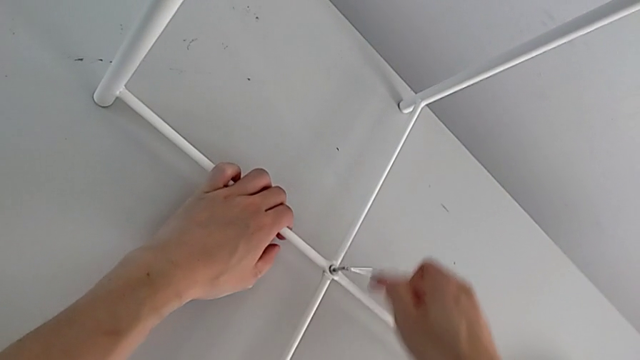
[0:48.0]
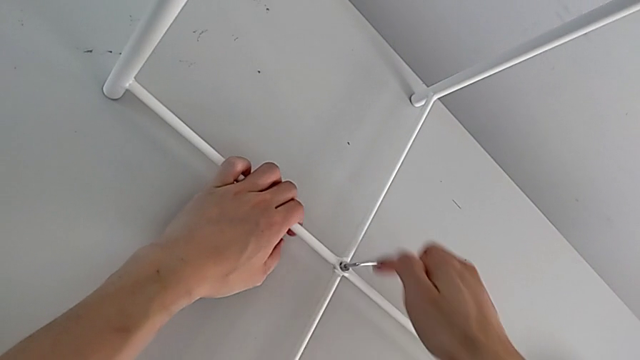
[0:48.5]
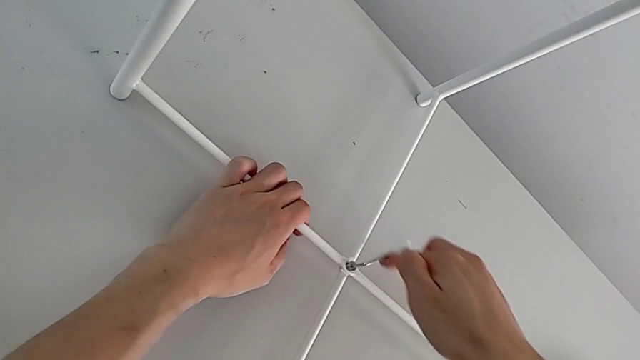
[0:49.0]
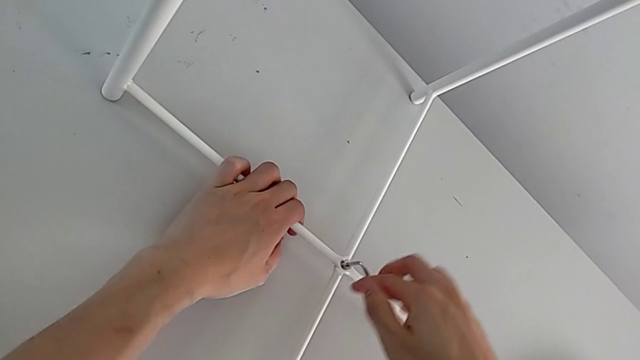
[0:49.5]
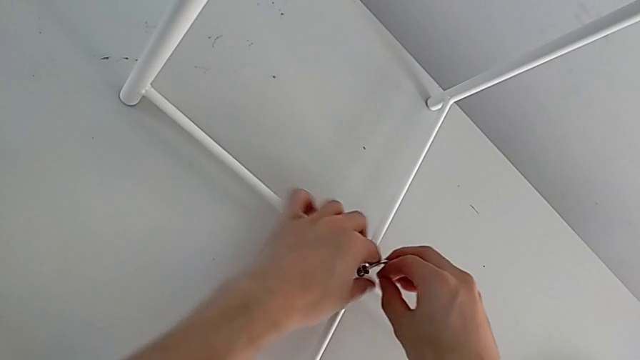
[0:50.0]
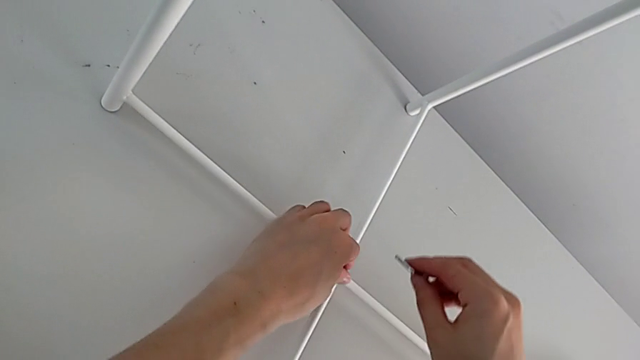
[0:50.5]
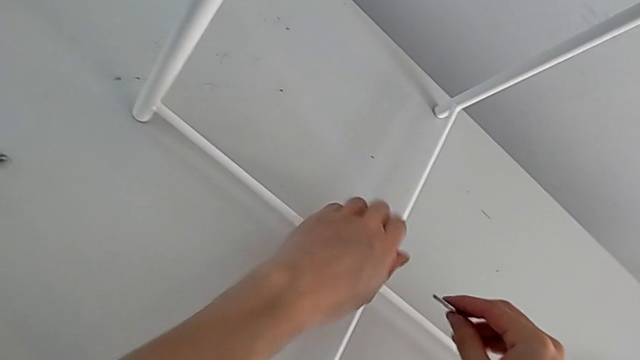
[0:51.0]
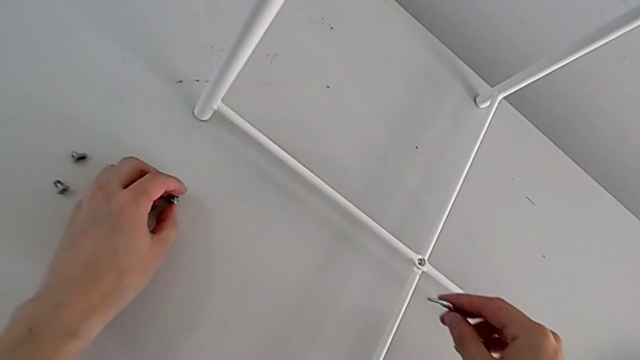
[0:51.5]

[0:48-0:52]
The camera wearer is using an Allen wrench to unscrew the bottom hex socket head. They unscrew the hex socket head, withdraw the Allen wrench, disassemble the hex socket head and place it.

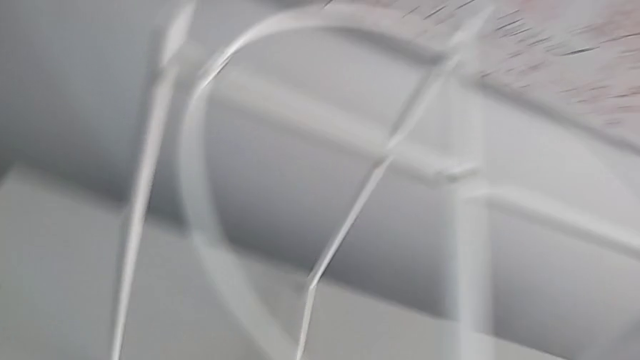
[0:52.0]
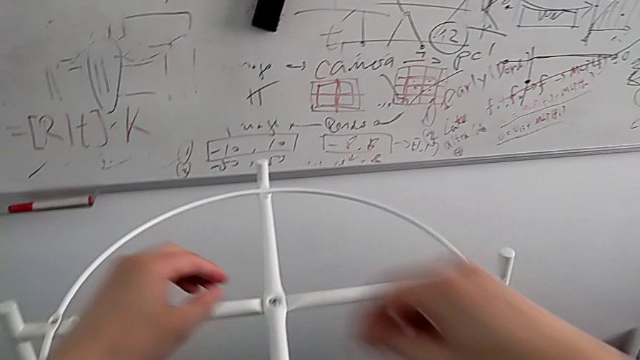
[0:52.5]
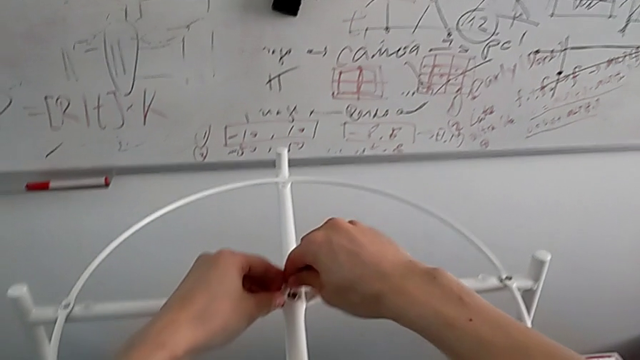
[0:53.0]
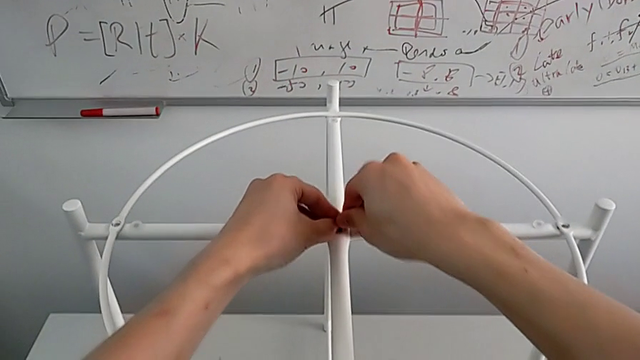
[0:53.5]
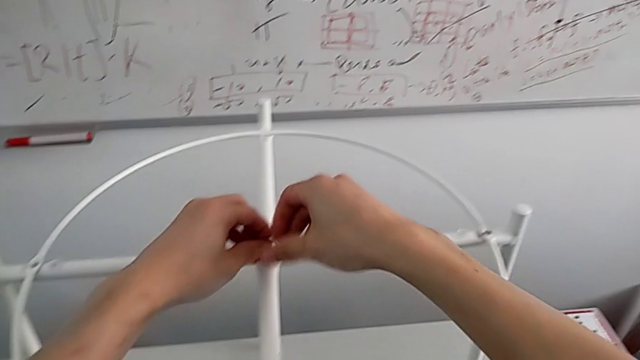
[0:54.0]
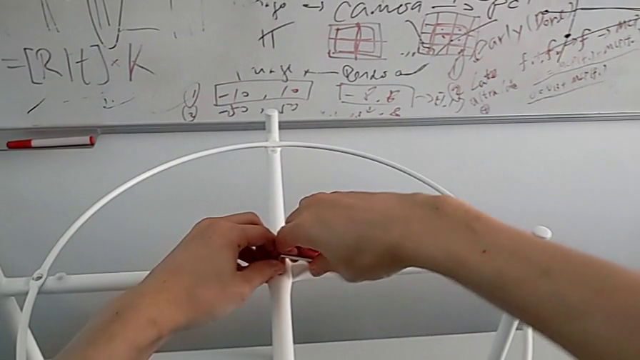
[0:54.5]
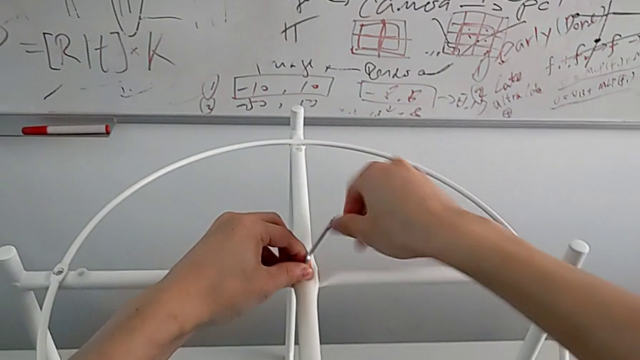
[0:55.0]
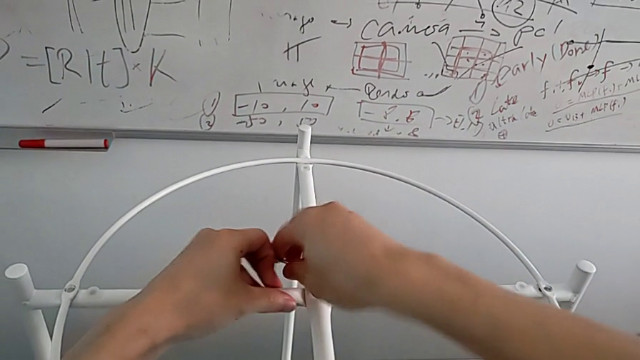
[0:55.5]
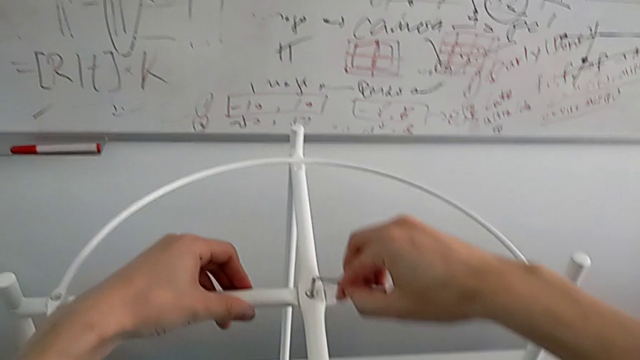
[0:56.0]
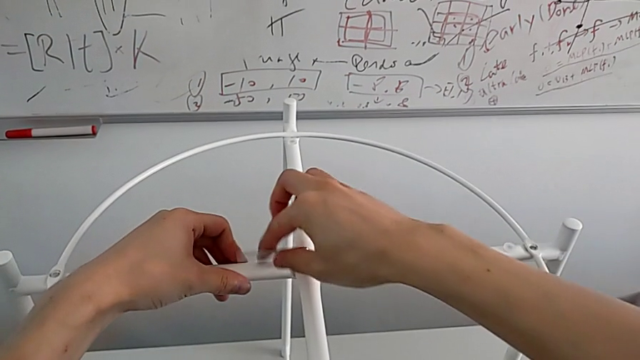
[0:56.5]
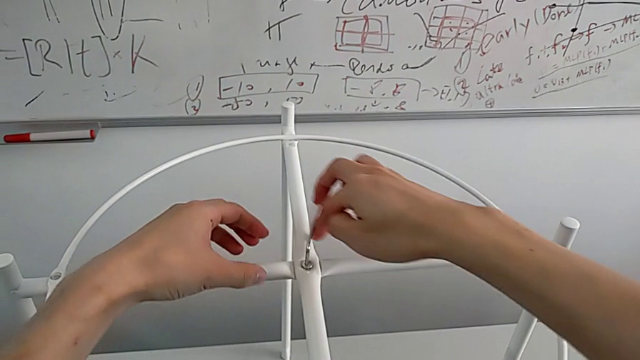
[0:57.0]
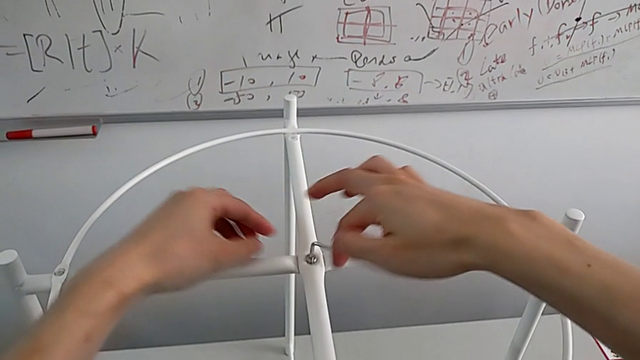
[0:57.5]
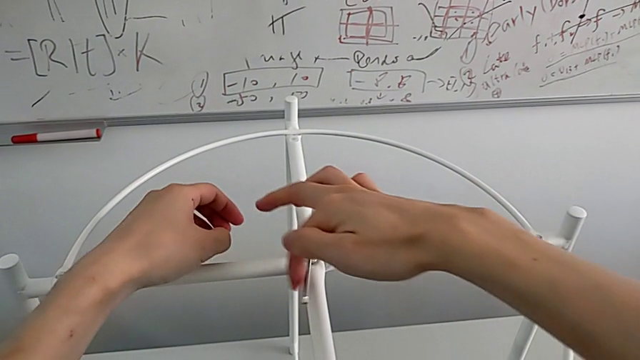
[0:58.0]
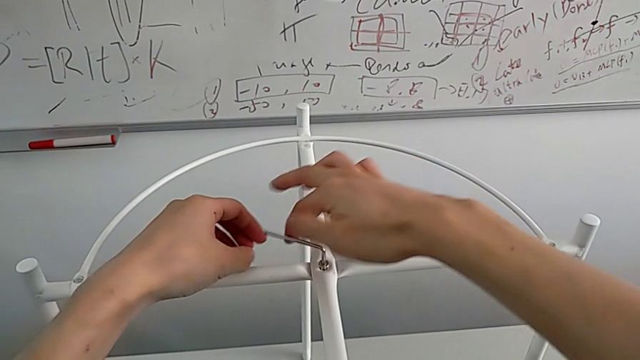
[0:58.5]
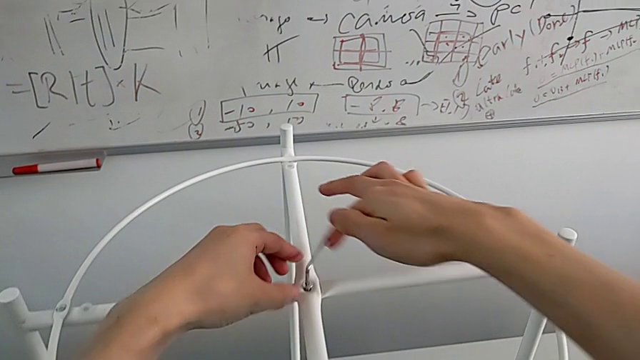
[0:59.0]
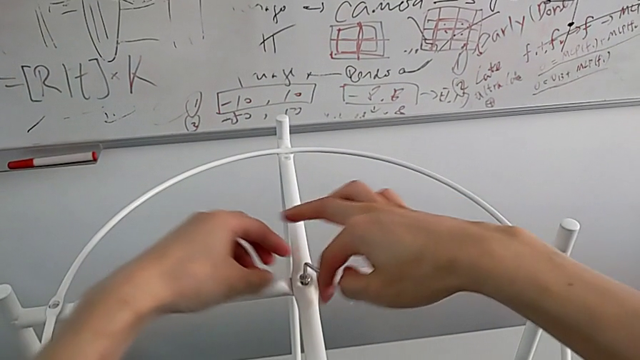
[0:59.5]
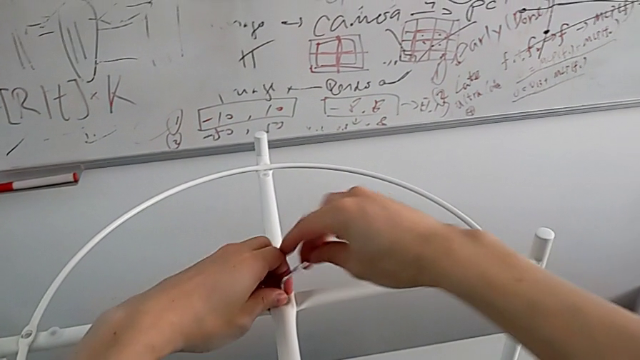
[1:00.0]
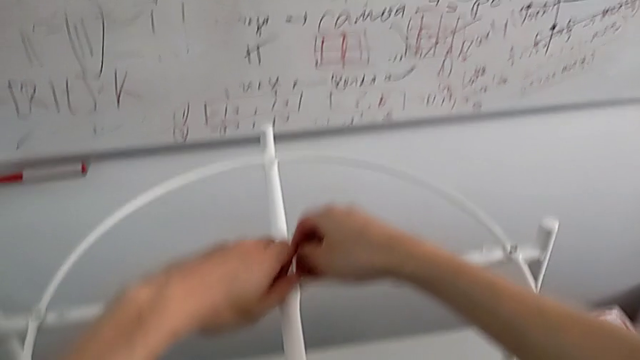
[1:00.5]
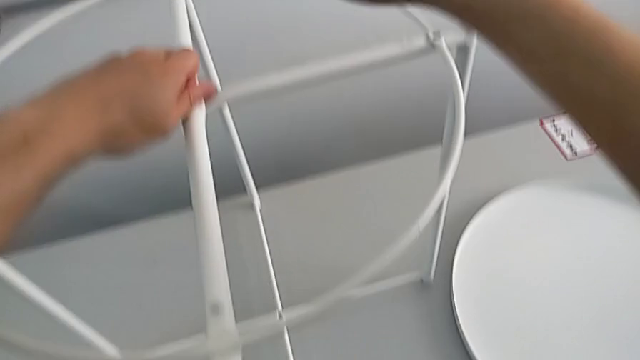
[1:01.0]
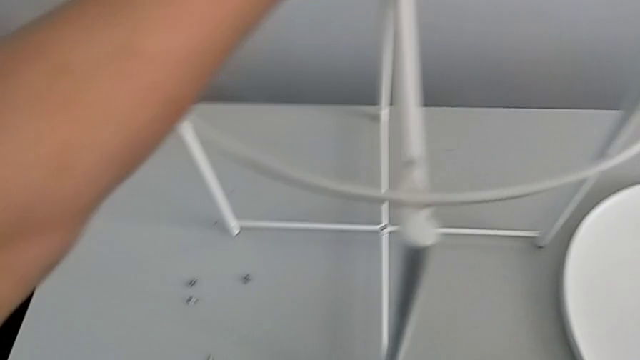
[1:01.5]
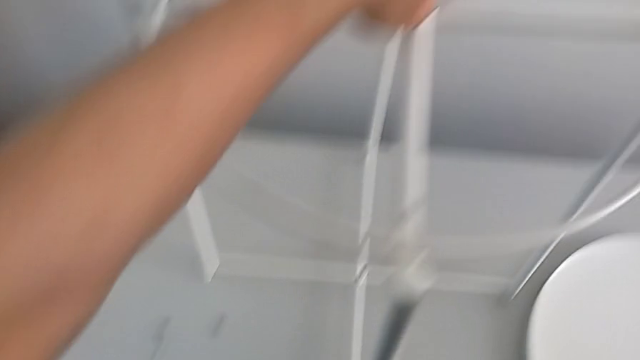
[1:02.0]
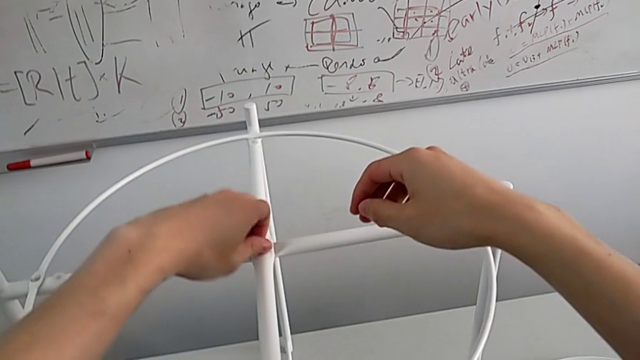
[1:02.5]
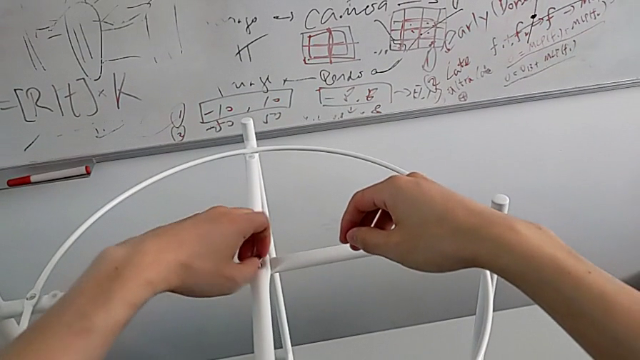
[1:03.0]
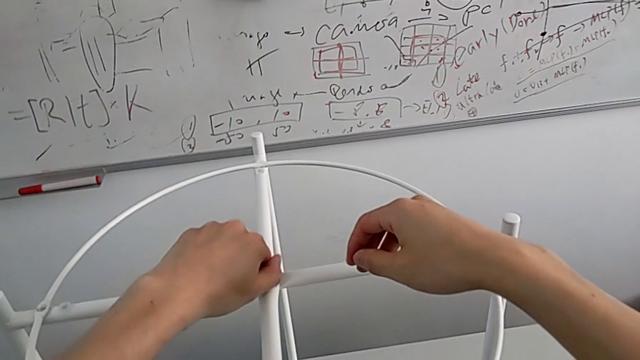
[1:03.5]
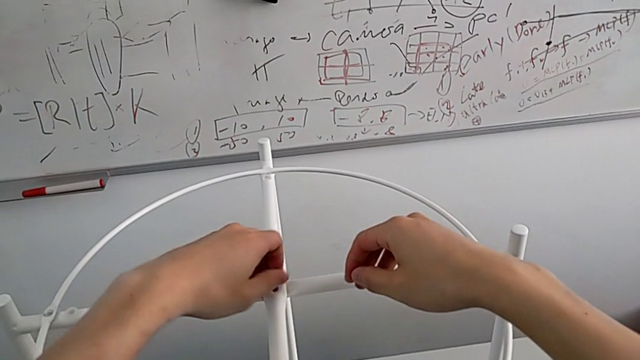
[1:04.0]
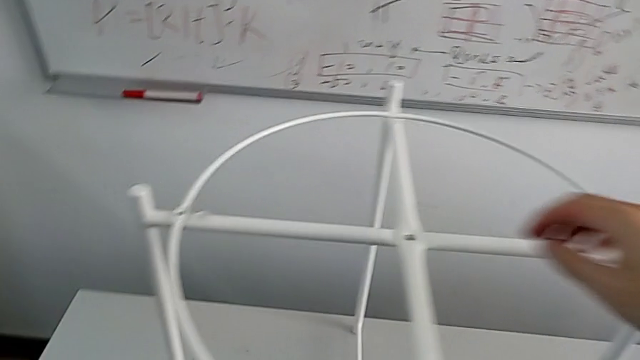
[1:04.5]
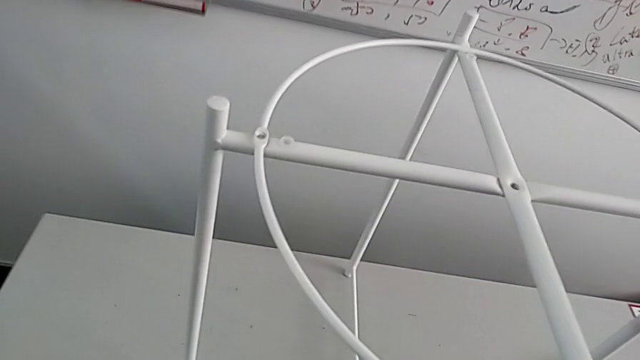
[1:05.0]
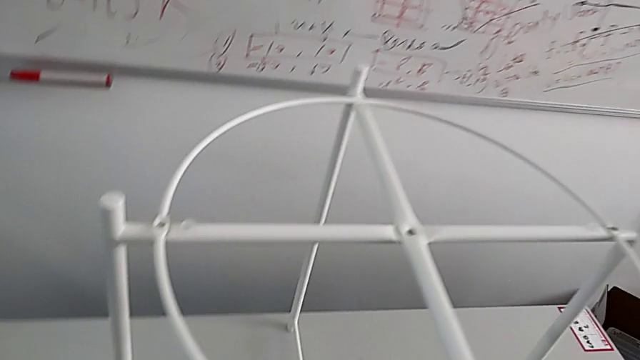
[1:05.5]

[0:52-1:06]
The camera wearer uses an Allen wrench to unscrew the top hex socket head. They approach the hex socket head, insert the Allen wrench, unscrew the hex socket head, withdraw the Allen wrench, wrongly drop the Allen wrench with the right hand, unscrew the hex socket head with the left hand, disassemble it, place it and disassemble the circle.

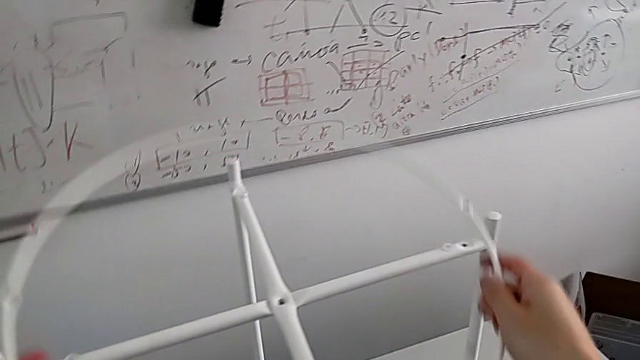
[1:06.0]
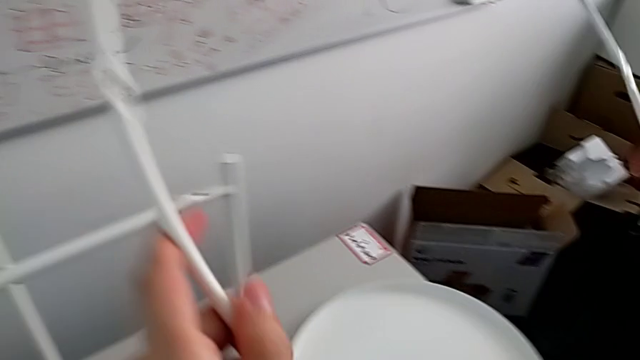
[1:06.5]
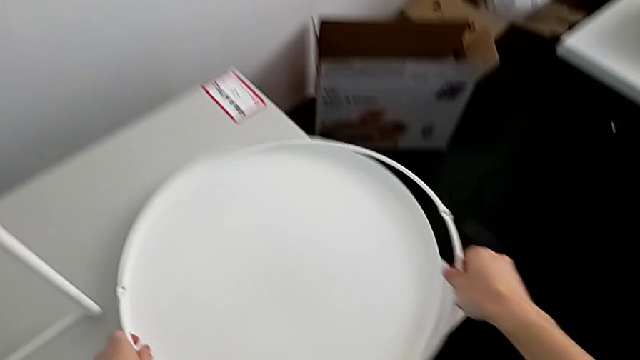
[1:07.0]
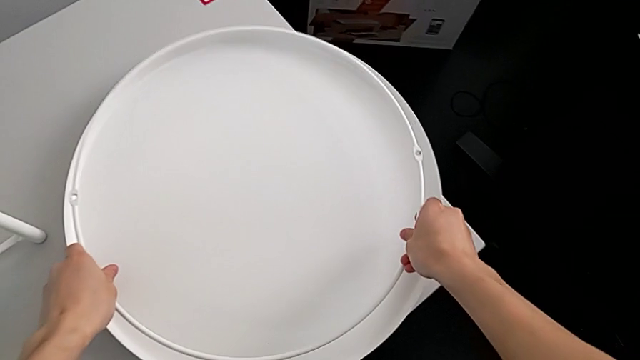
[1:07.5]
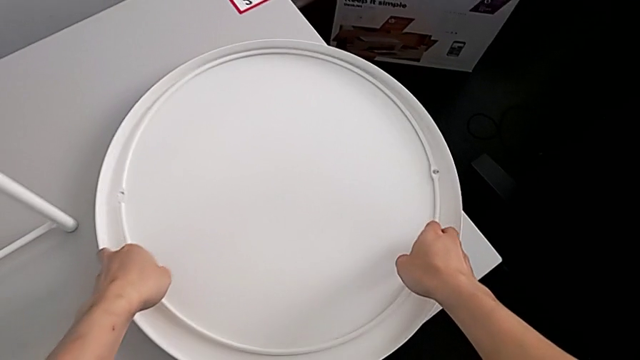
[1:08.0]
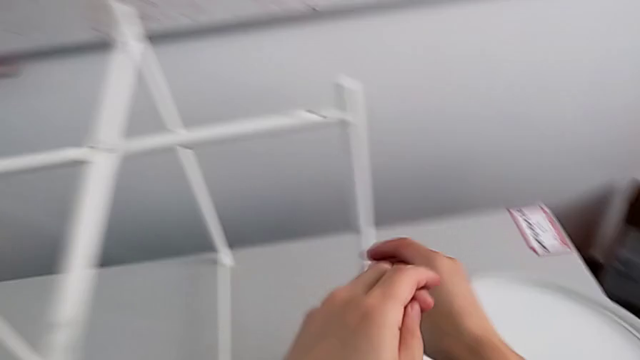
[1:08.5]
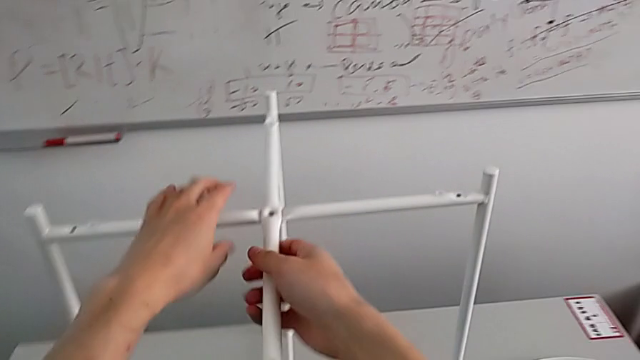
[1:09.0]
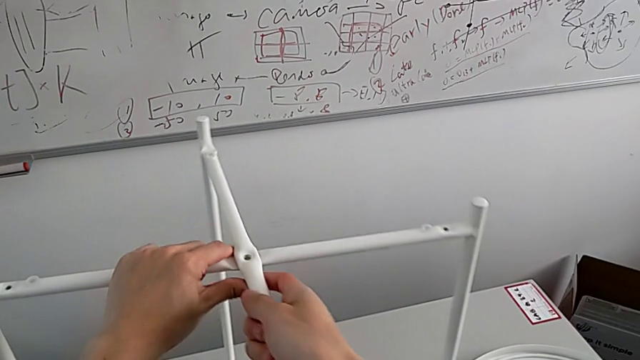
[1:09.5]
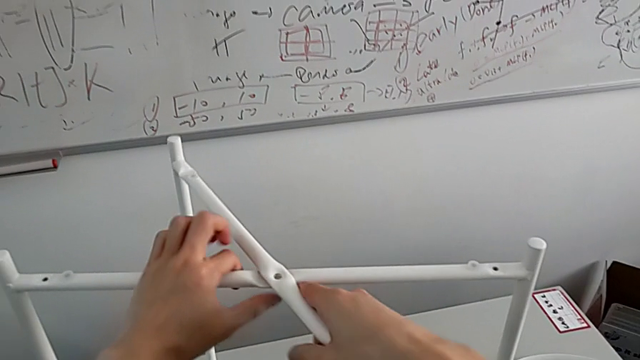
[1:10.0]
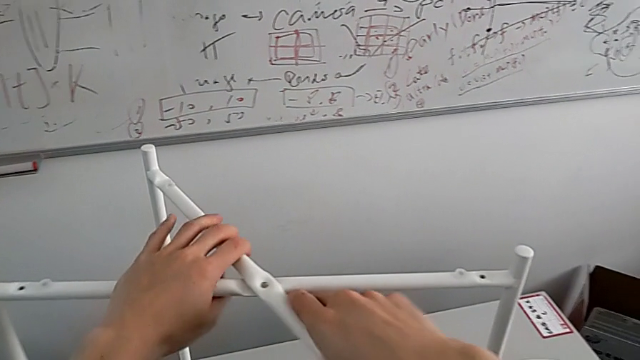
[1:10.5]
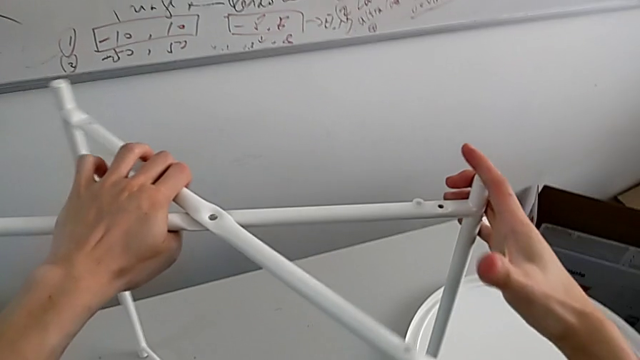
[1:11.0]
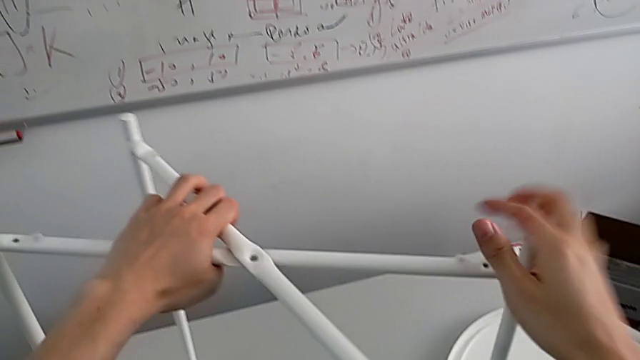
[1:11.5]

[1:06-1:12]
The camera wearer is disassembling the round furniture. They place the circle, grab the leg and slide the tray table.
